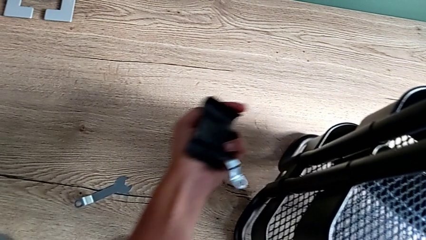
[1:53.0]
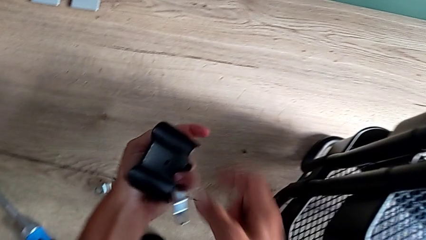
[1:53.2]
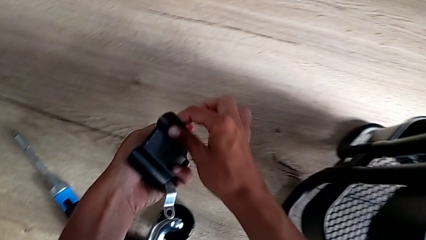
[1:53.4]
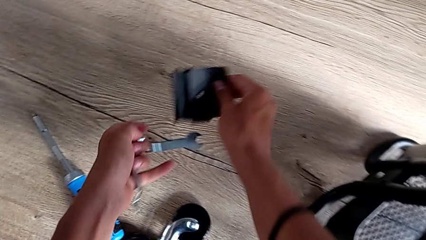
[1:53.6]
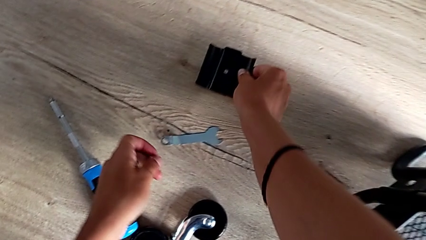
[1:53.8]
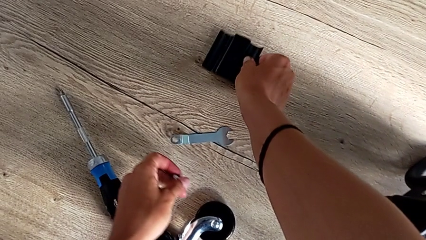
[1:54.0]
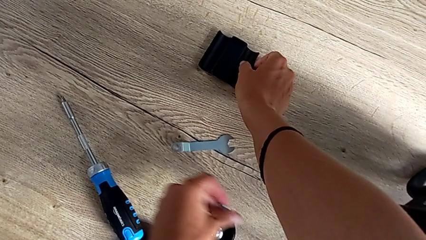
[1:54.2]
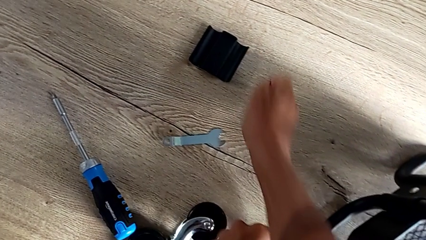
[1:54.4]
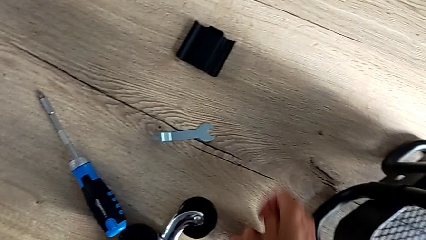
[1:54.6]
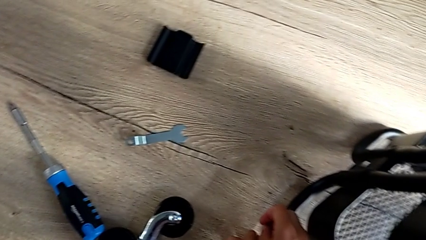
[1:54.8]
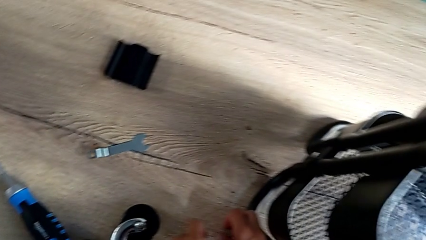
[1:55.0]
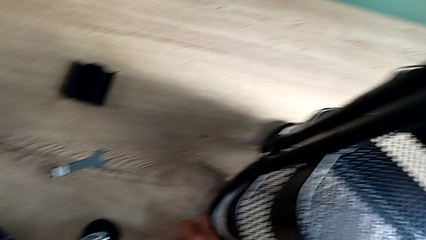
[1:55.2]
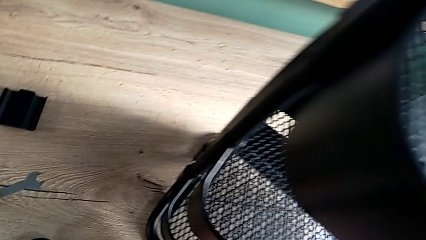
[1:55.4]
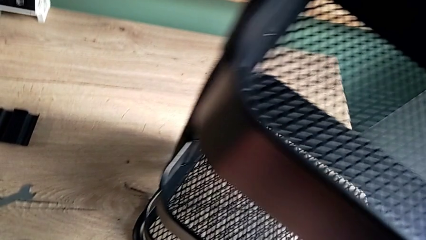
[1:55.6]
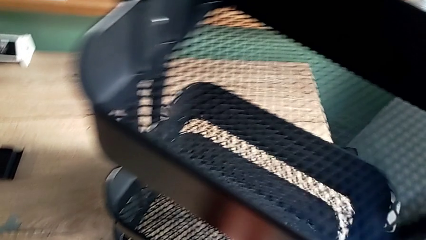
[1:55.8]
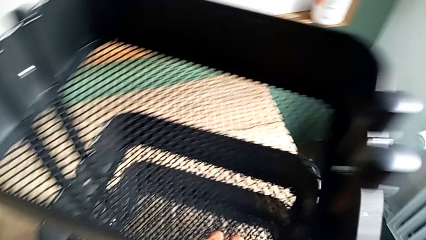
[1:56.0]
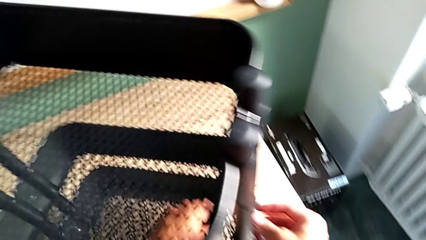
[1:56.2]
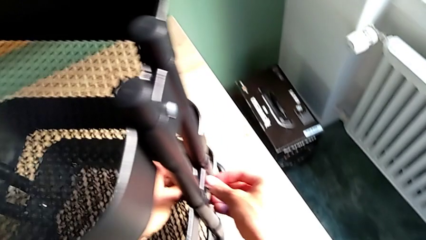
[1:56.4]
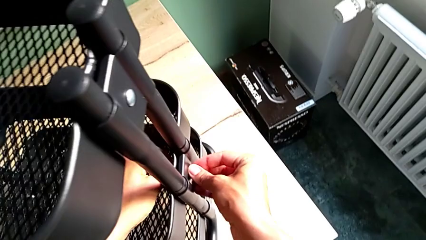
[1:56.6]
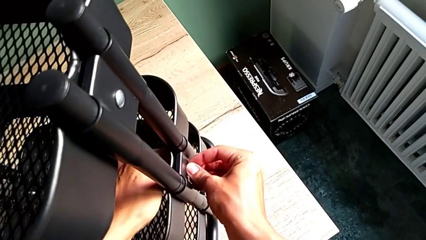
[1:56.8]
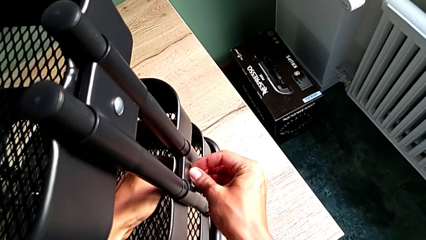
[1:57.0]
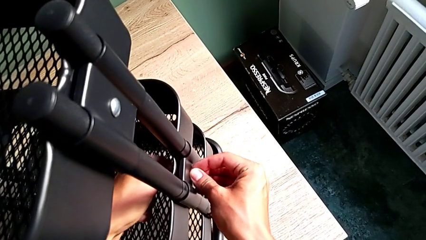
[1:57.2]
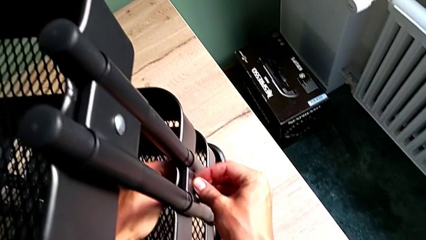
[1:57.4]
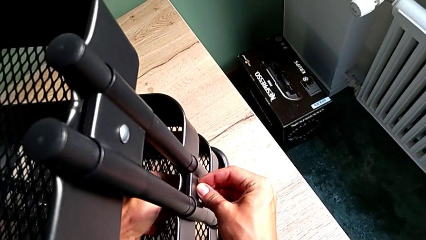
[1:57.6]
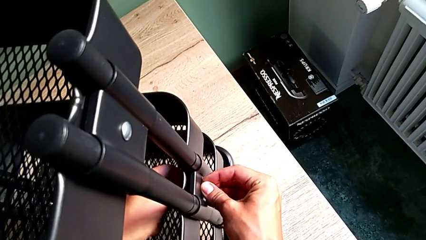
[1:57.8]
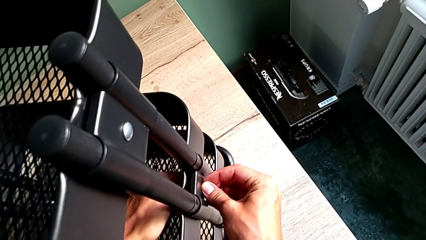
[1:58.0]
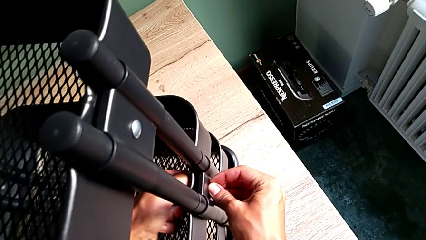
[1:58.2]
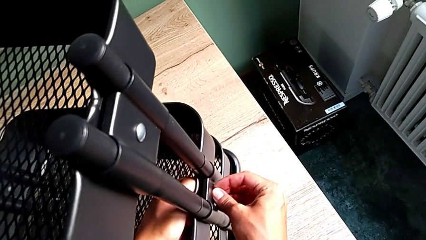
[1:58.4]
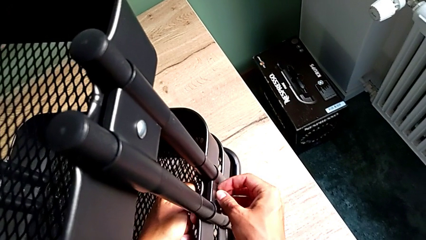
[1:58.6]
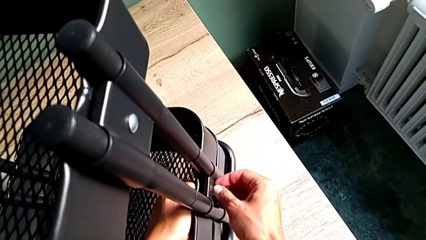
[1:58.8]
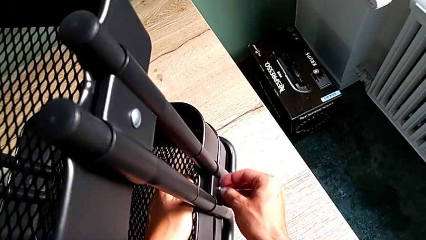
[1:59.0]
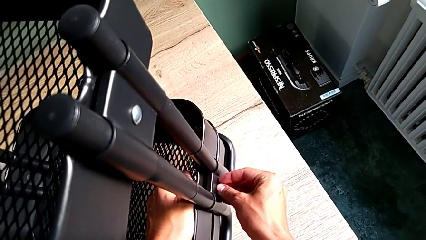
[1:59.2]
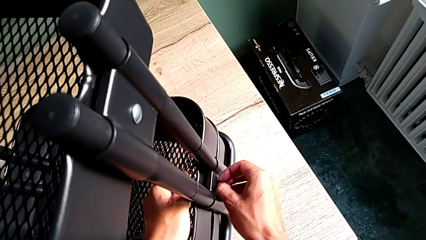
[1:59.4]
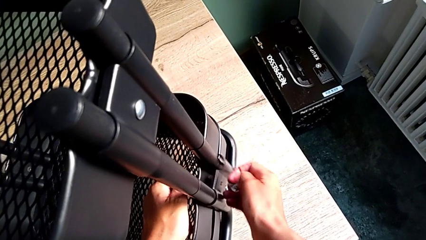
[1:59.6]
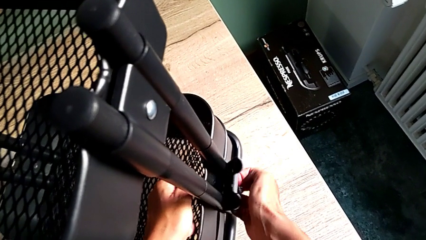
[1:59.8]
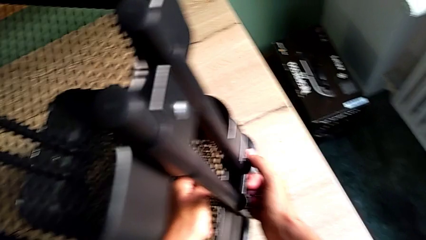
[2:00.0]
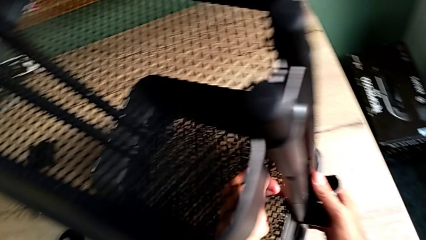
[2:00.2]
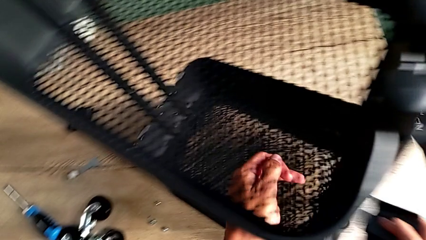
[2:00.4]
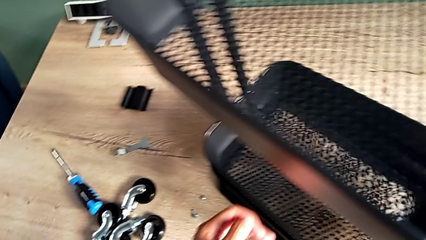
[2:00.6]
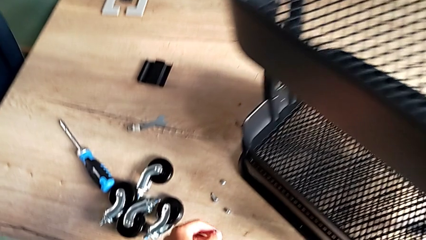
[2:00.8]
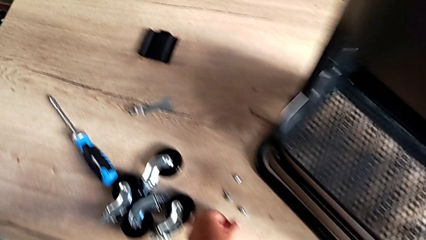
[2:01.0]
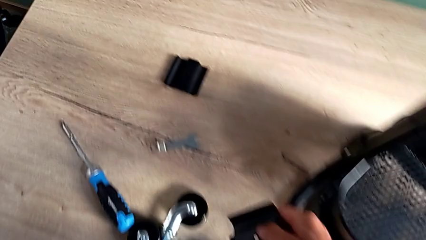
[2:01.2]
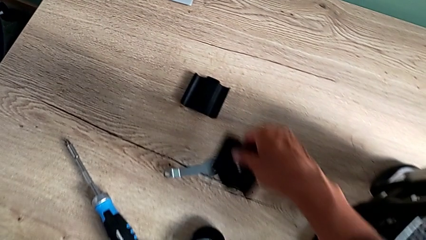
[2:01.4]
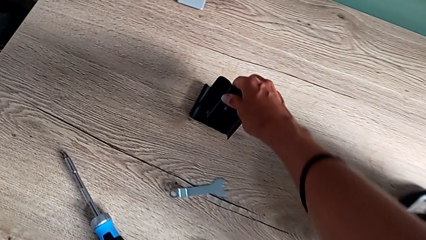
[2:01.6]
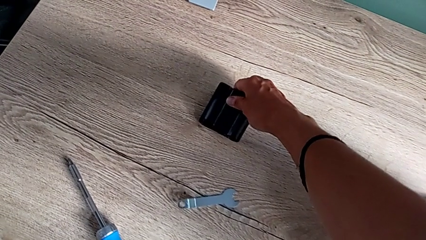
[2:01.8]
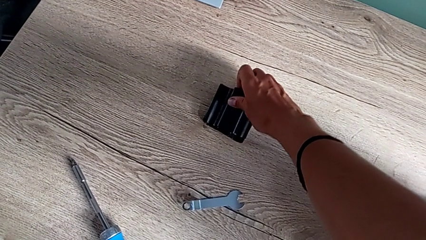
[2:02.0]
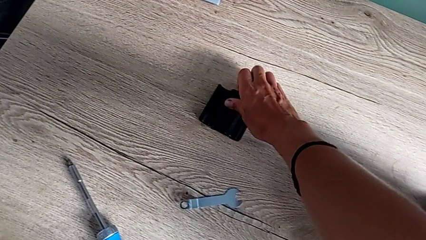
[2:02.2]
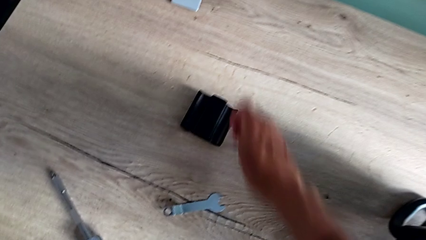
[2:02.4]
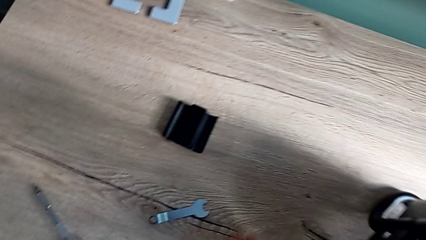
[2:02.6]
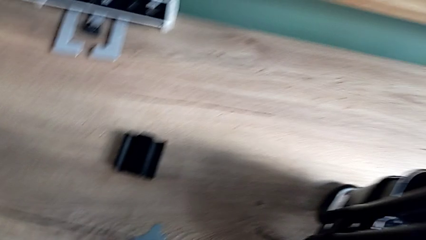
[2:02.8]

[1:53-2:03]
The camera wearer is disassembling the brackets of the middle grid tray. They lift the third bracket, place it, approach the fourth bracket, unscrew the fourth hexagon cap nut and place the fourth bracket.

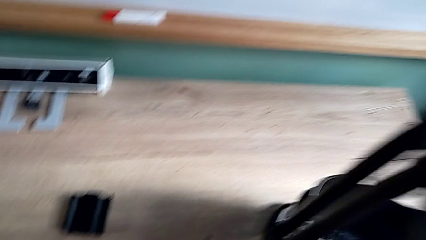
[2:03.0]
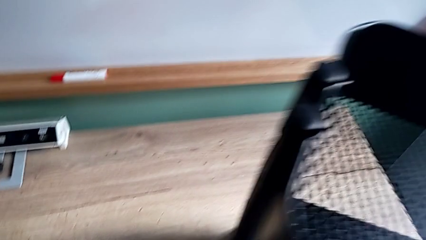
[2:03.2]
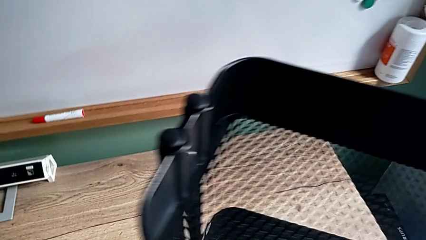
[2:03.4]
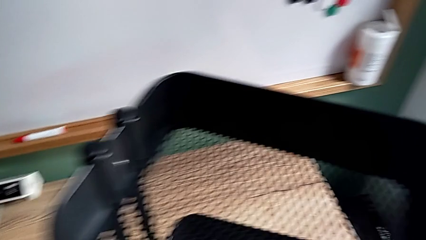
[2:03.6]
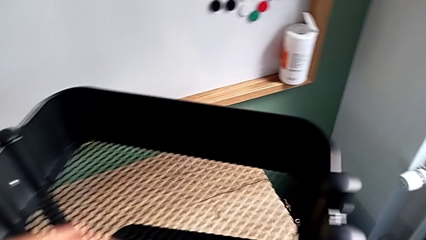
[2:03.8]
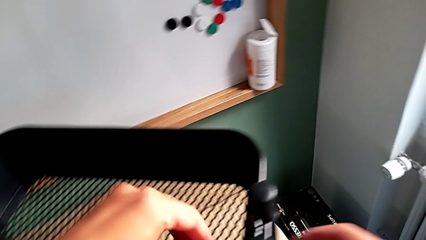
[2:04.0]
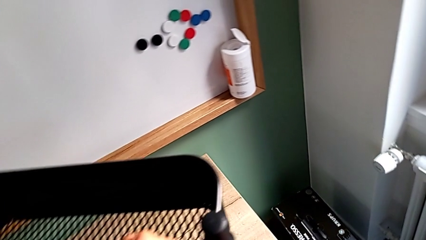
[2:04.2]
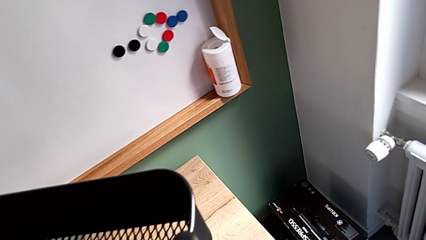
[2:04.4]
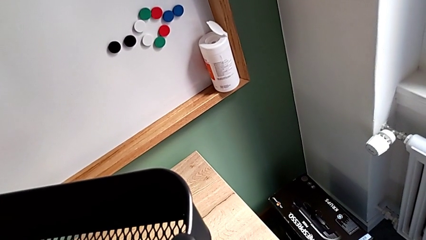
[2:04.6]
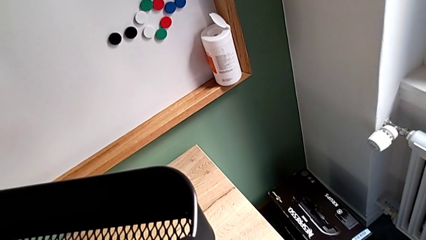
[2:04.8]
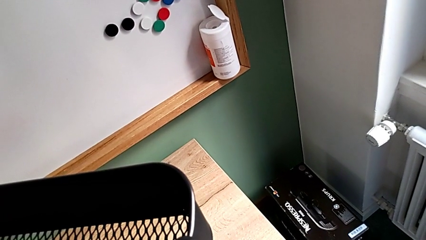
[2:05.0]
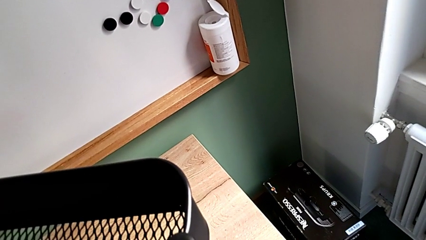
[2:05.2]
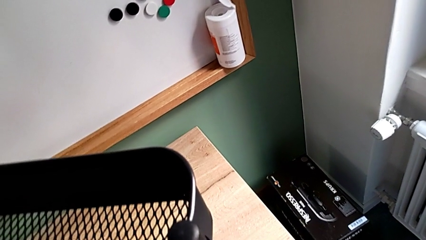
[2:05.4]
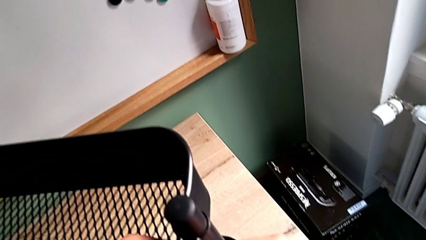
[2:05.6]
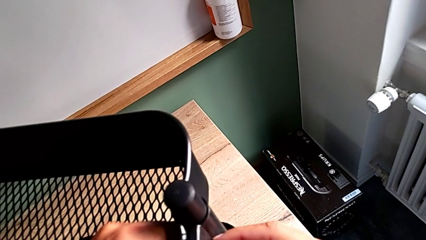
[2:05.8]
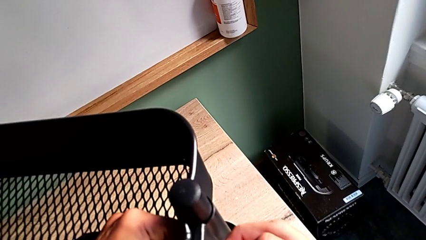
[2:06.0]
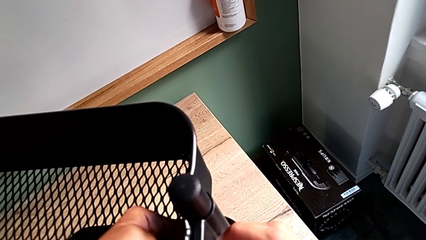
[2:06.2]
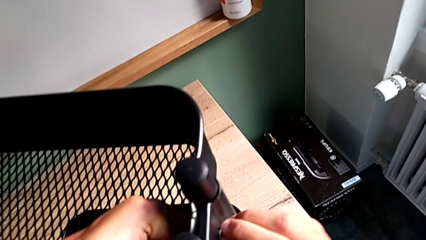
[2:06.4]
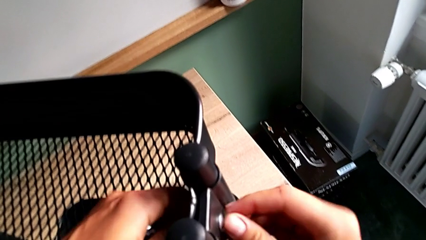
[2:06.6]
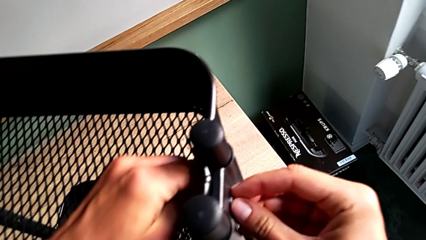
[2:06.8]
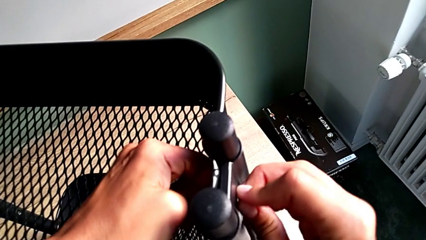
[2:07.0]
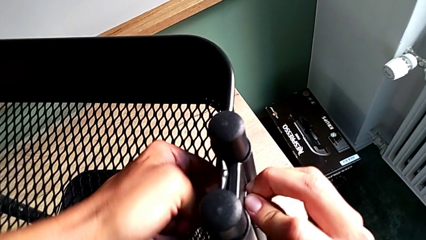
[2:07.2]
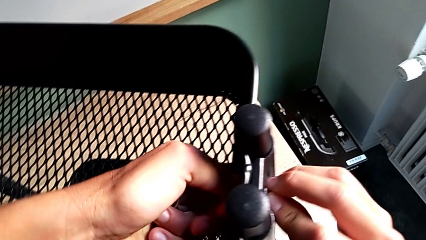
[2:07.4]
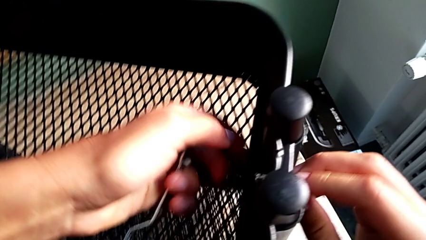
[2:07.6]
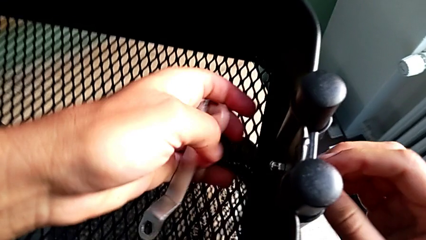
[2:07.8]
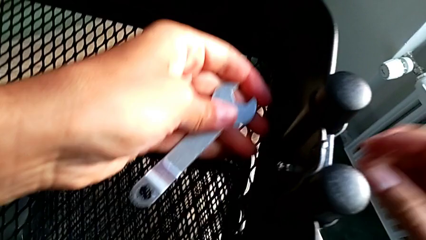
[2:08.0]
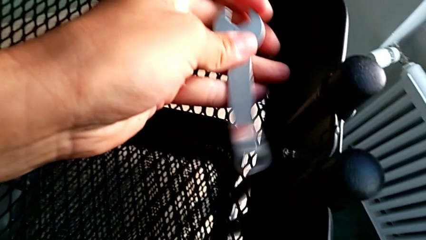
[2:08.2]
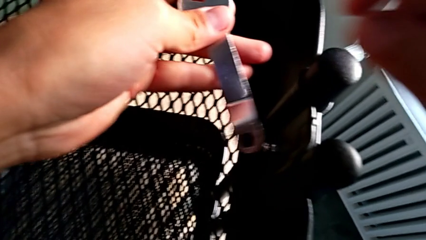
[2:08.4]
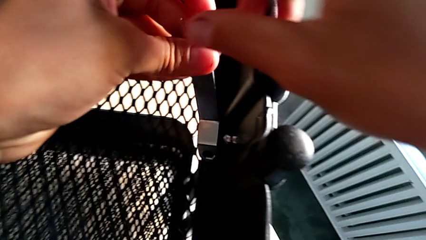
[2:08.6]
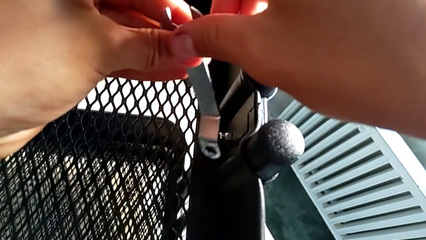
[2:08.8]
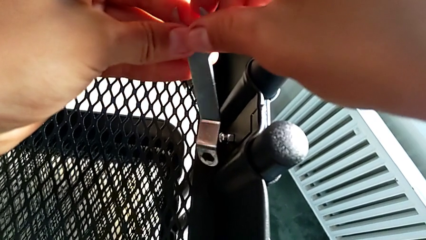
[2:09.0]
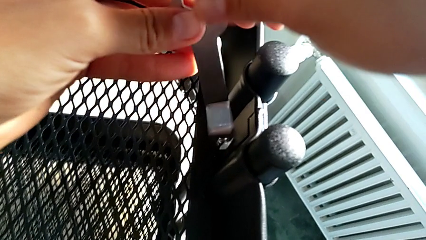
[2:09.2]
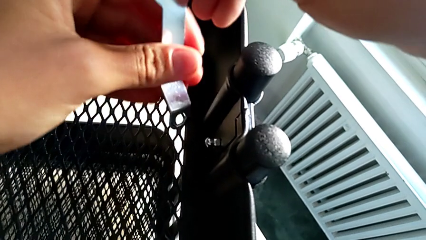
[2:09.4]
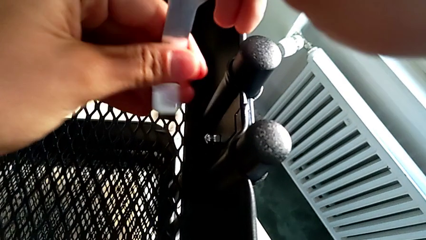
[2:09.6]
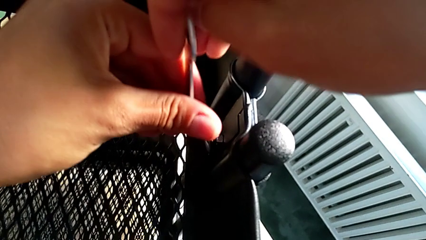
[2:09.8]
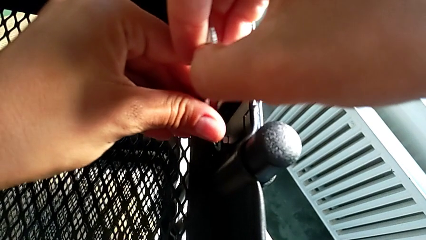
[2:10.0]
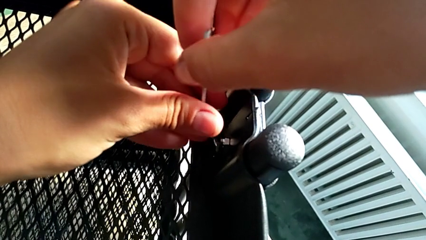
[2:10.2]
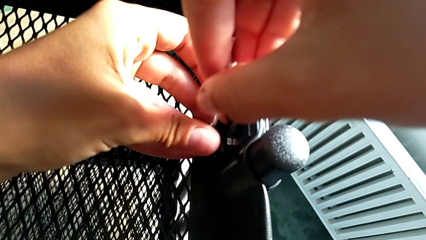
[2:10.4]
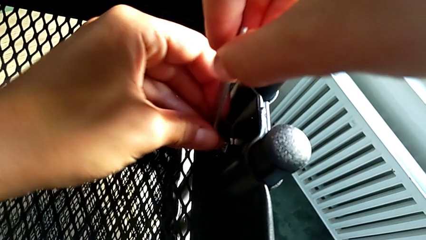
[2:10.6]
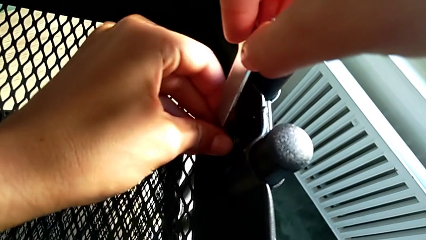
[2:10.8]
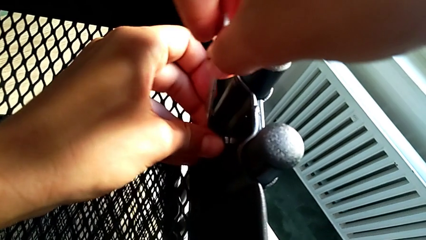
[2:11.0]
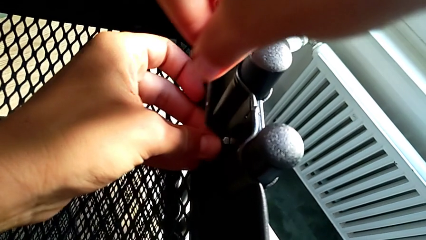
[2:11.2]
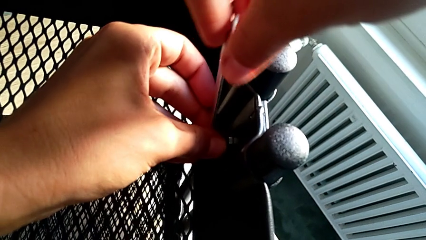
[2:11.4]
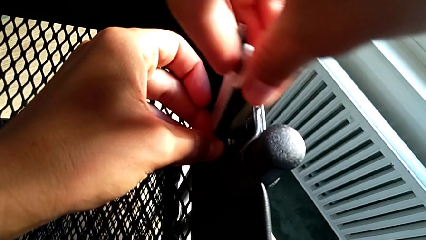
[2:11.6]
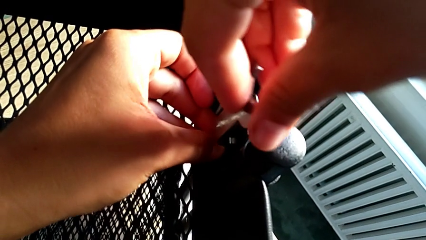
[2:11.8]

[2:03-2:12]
The camera wearer is disassembling the top and middle grid tray. They approach the second bracket, unscrew the second hexagon cap nut, approach the hexagonal wrench and insert it.
